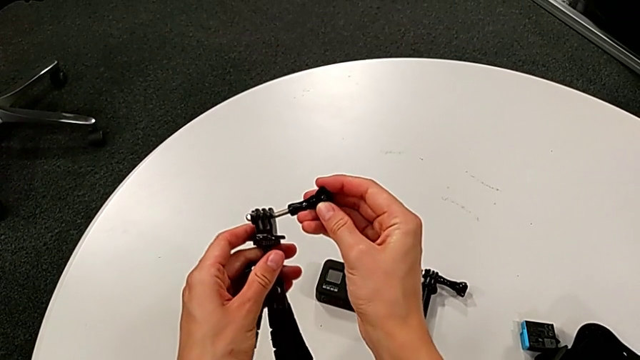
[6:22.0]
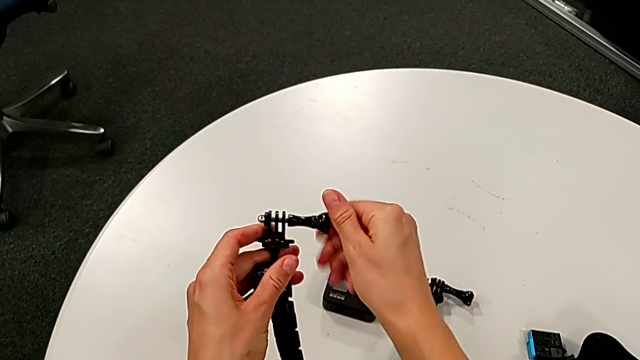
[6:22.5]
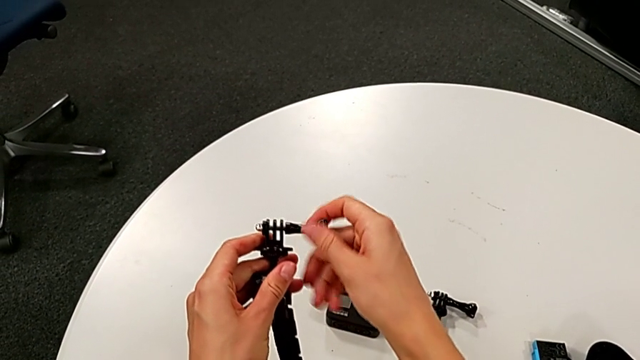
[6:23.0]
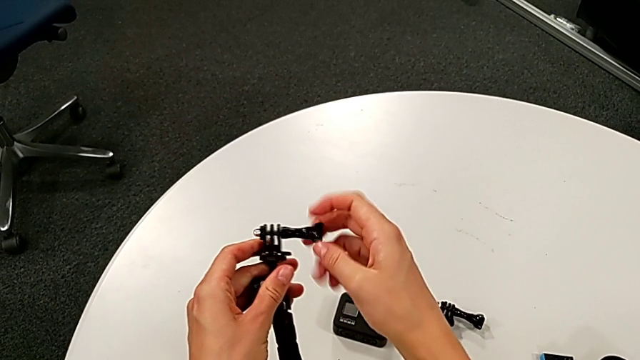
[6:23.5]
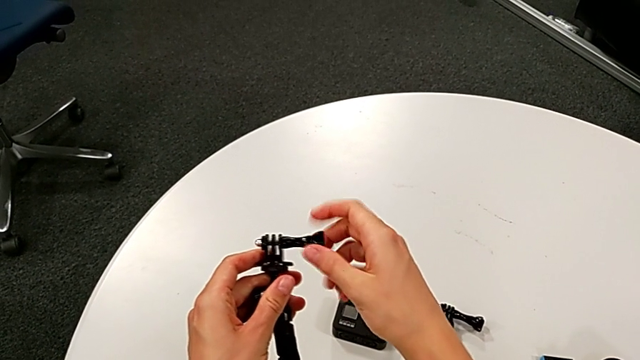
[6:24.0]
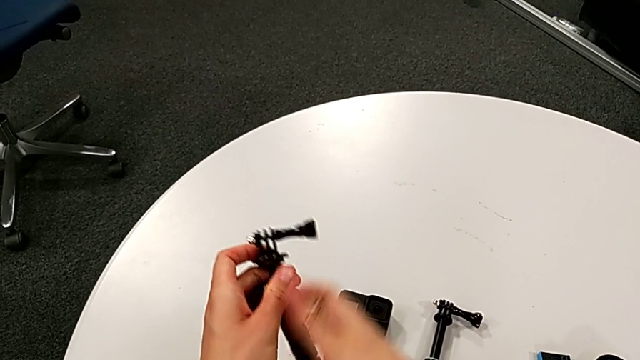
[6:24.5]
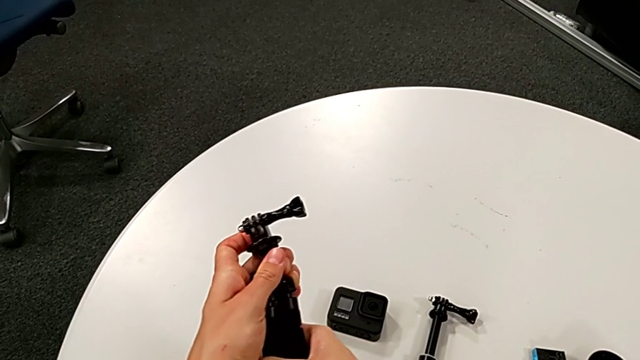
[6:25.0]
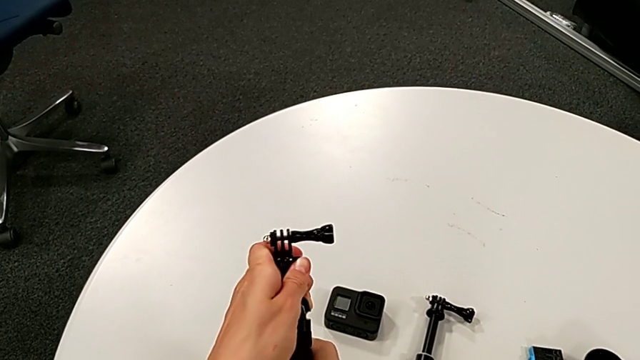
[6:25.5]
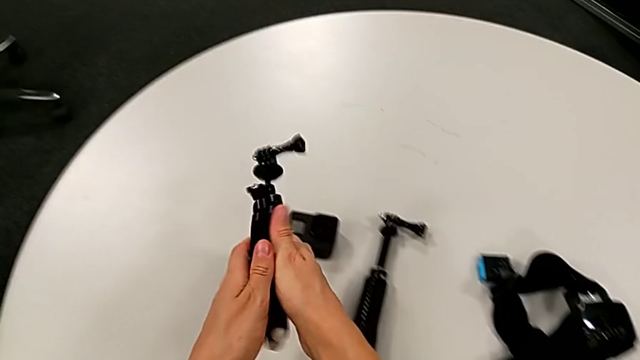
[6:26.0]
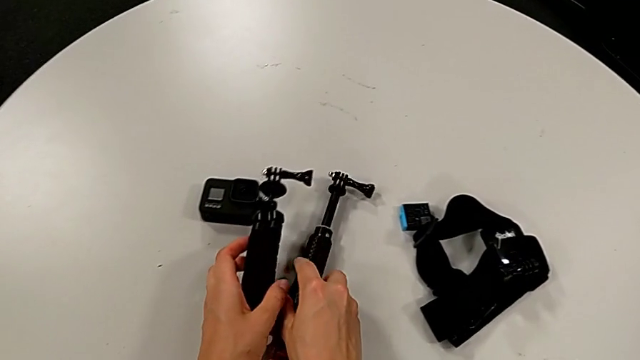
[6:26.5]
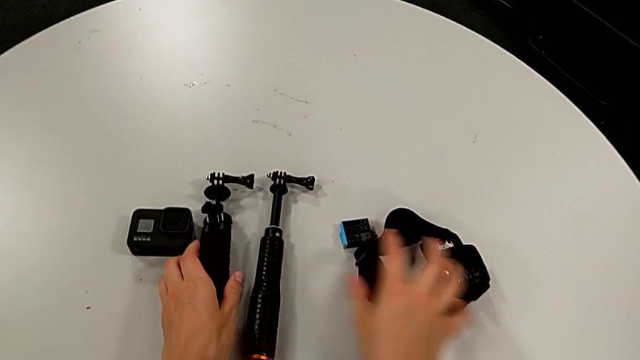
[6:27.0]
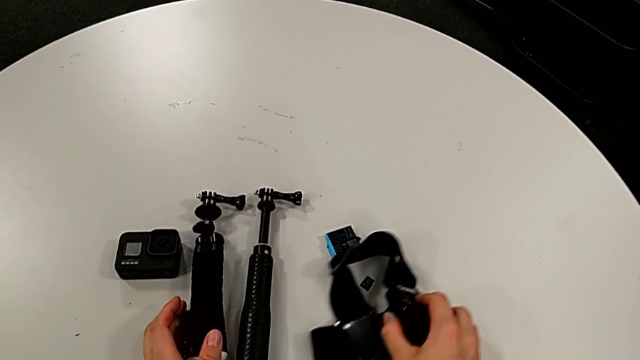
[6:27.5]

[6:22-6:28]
The camera wearer is removing the GoPro from the tripod. They screw the screw and place the tripod twice.
